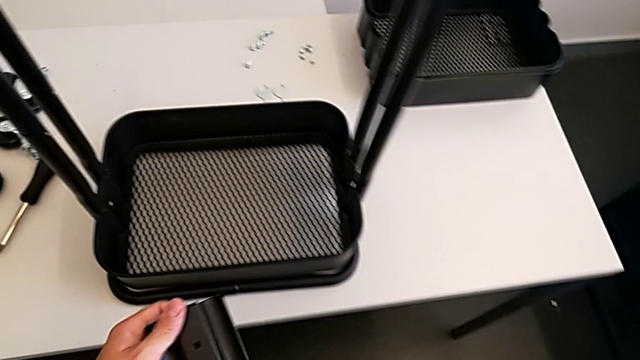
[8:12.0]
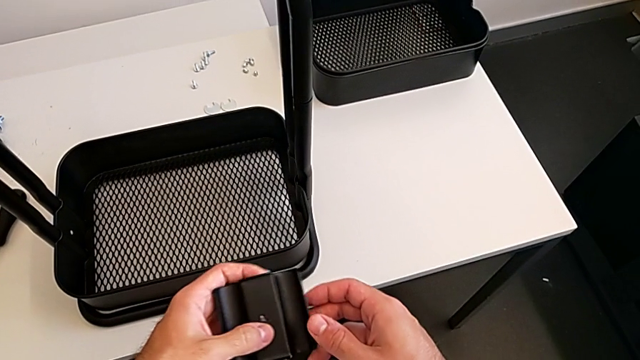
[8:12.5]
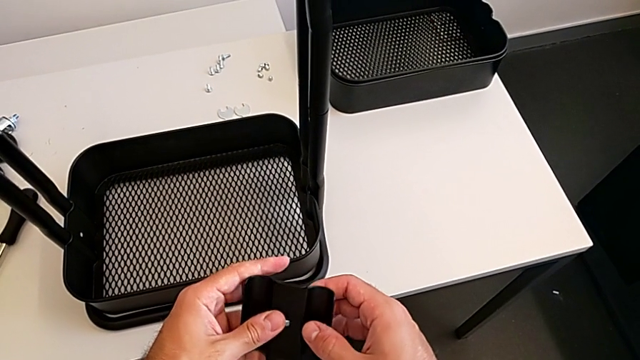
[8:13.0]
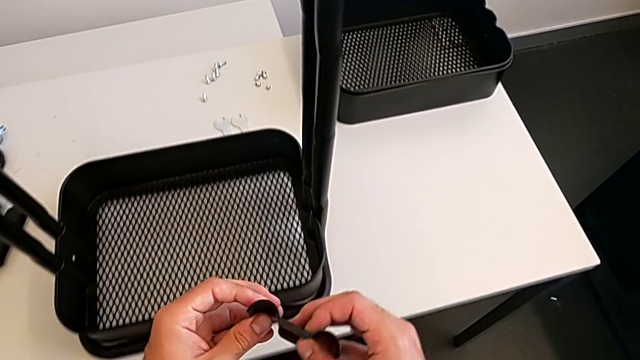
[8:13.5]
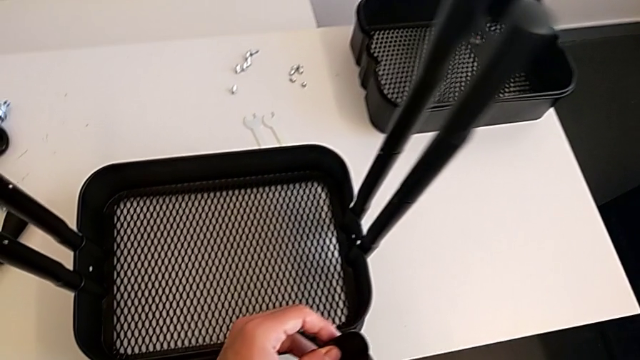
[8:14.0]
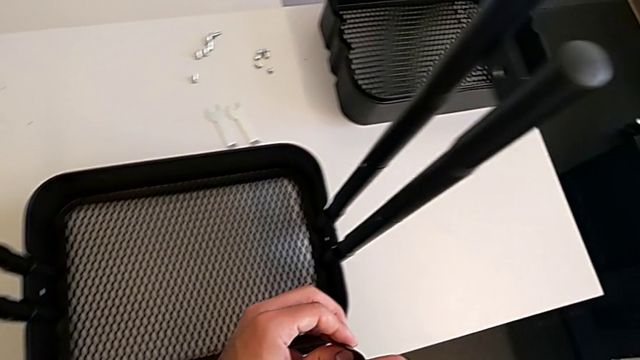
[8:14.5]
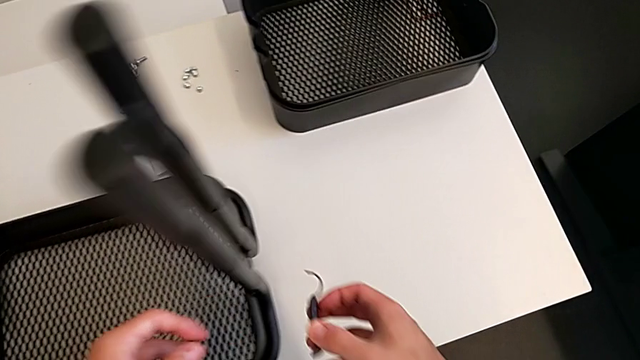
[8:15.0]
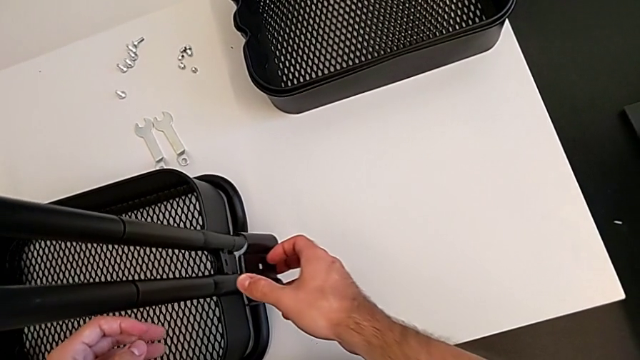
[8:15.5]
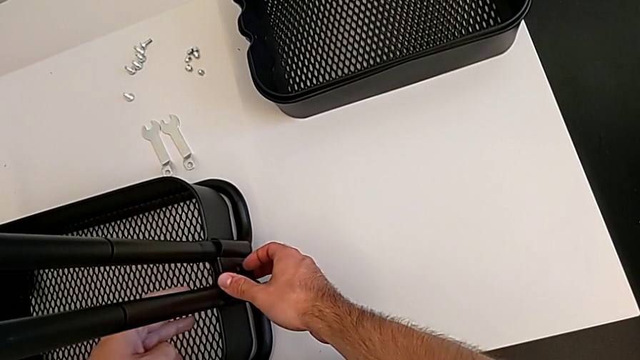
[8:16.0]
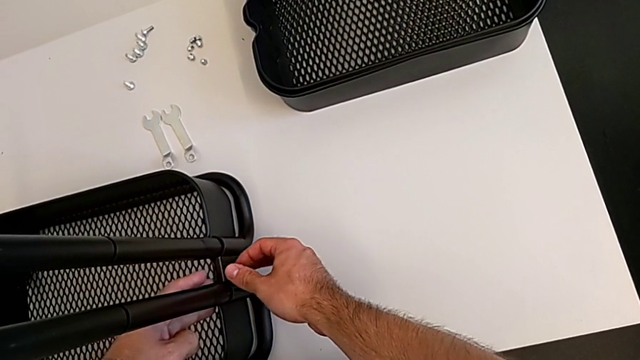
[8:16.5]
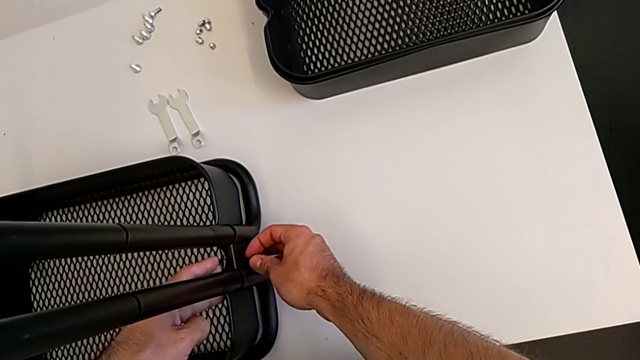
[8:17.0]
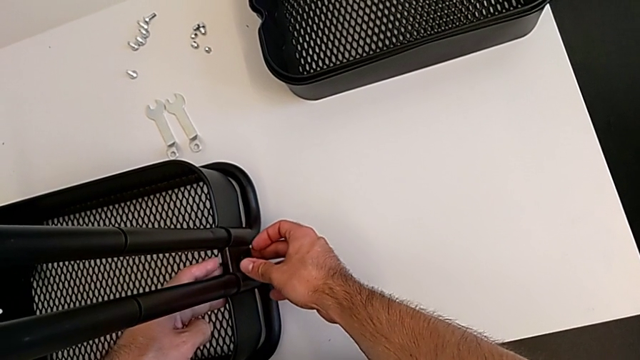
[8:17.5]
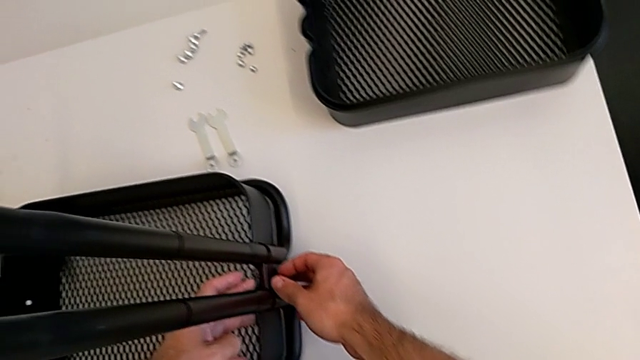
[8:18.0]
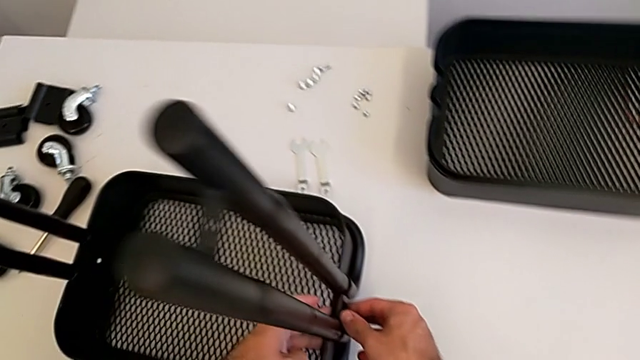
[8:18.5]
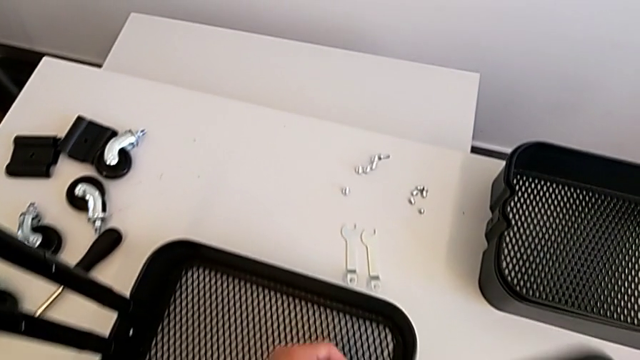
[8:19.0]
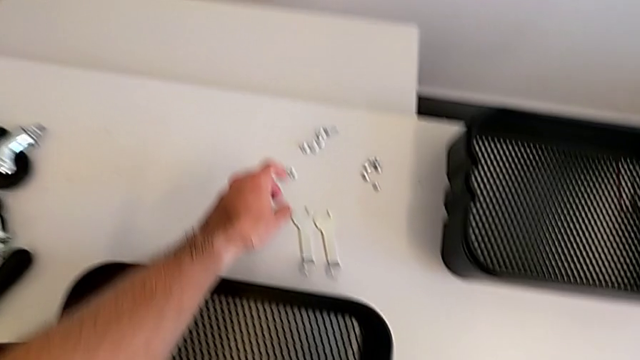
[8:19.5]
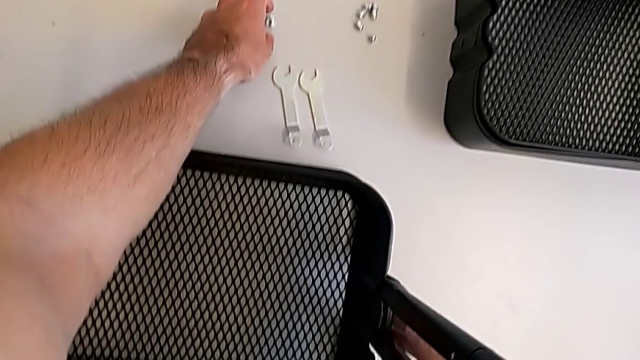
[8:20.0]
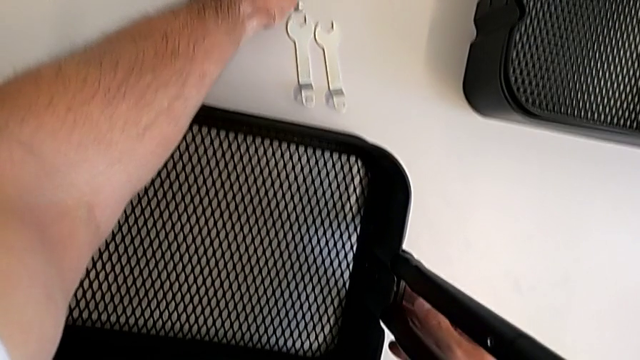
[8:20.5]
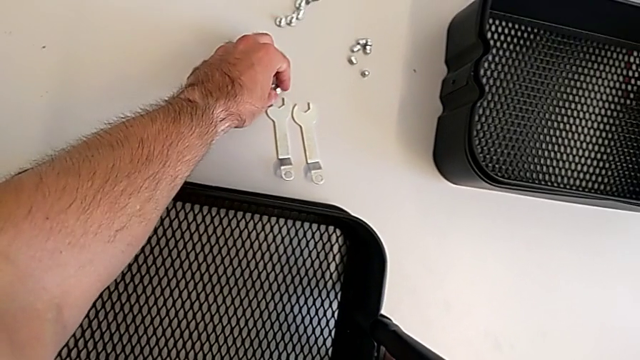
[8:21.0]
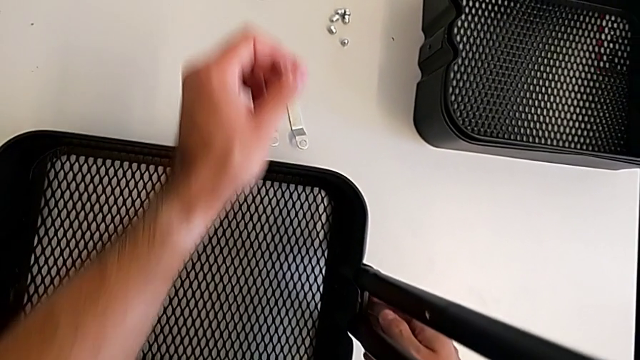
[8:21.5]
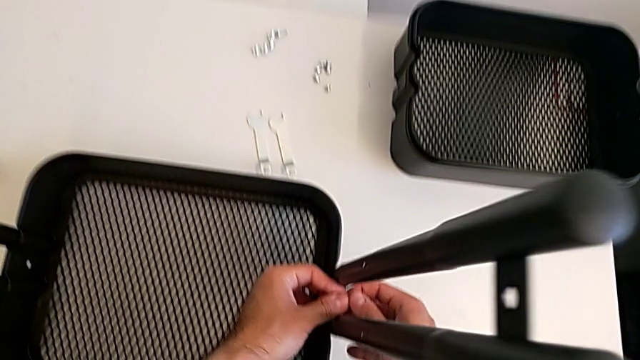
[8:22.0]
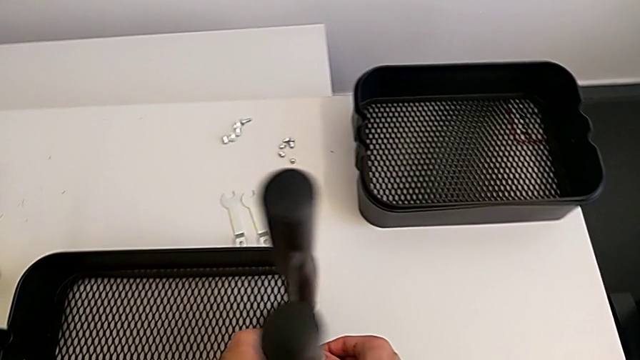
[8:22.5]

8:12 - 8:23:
The camera wearer is screwing the first bracket of the bottom grid tray. They approach the bottom bracket, stack the bracket and grab the hexagon cap nut.

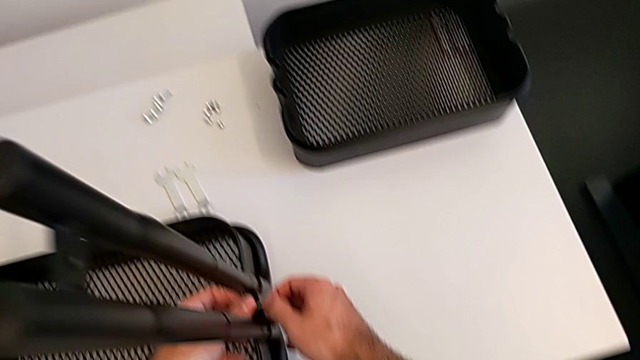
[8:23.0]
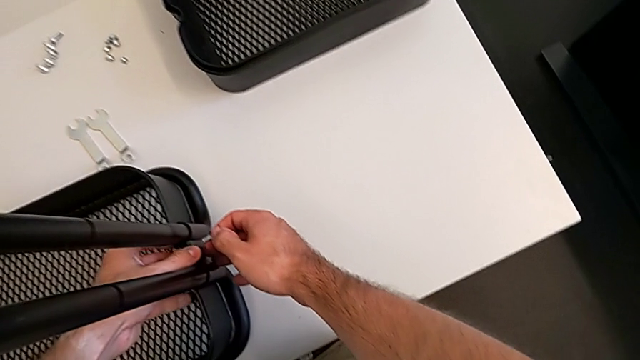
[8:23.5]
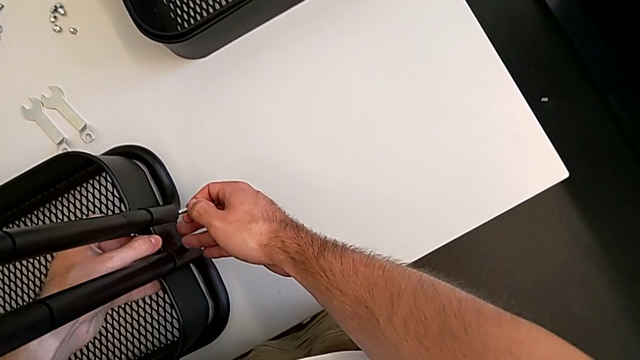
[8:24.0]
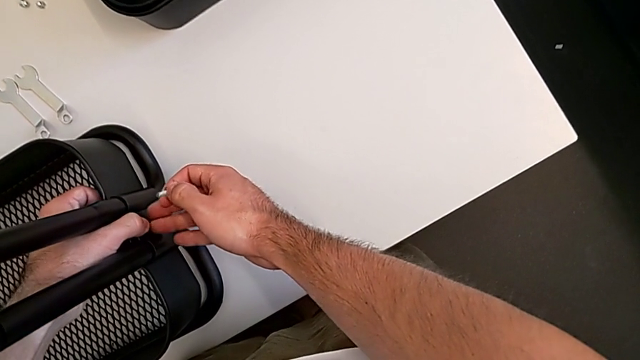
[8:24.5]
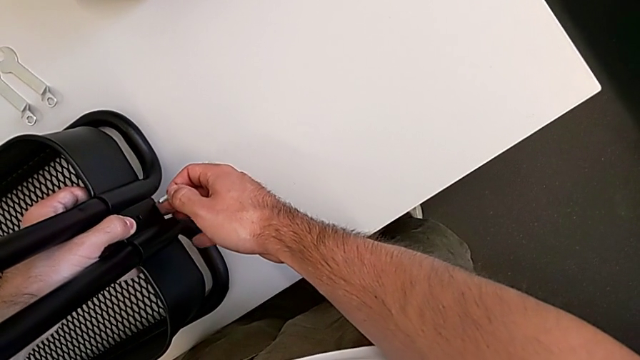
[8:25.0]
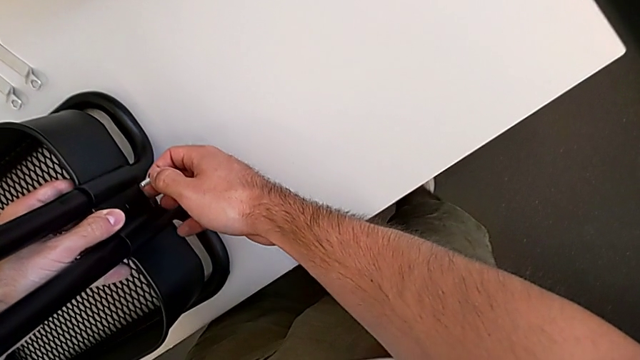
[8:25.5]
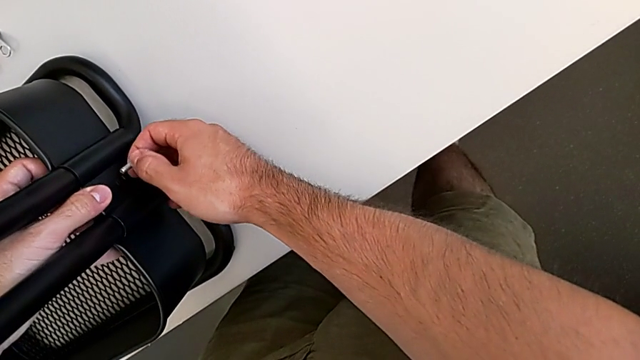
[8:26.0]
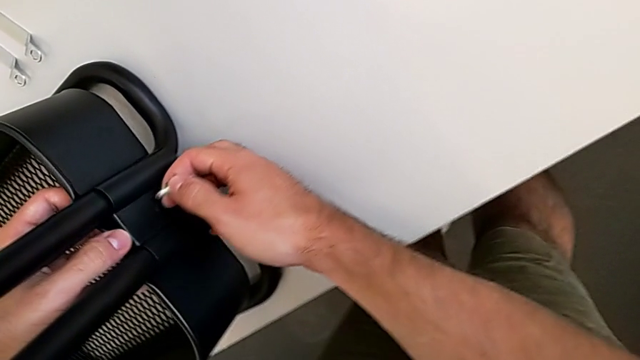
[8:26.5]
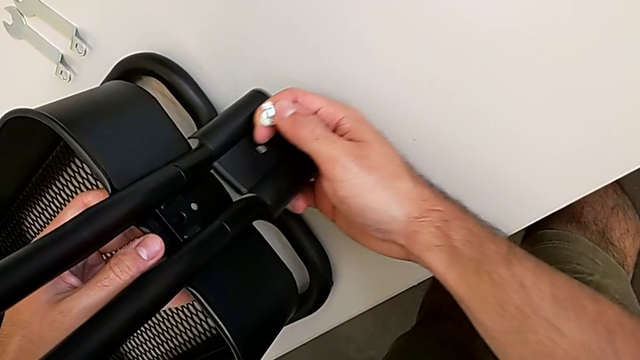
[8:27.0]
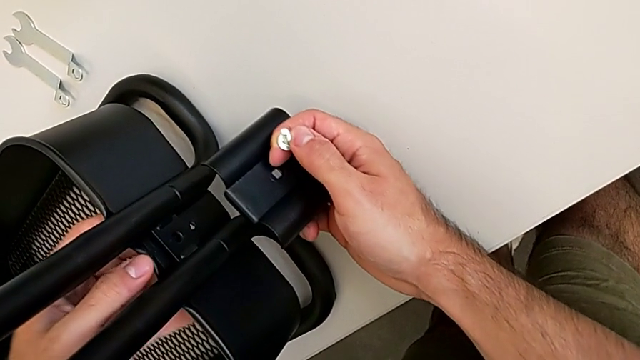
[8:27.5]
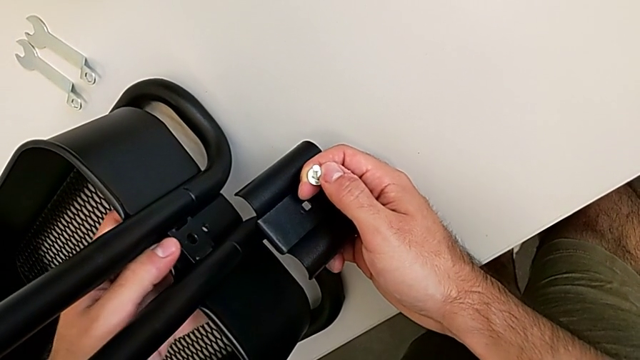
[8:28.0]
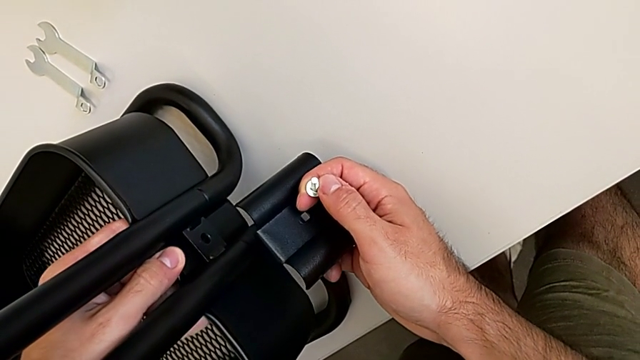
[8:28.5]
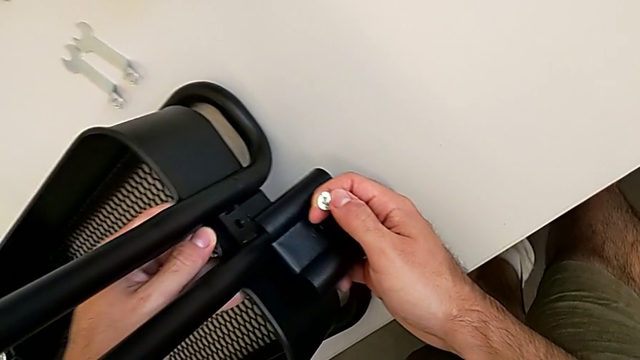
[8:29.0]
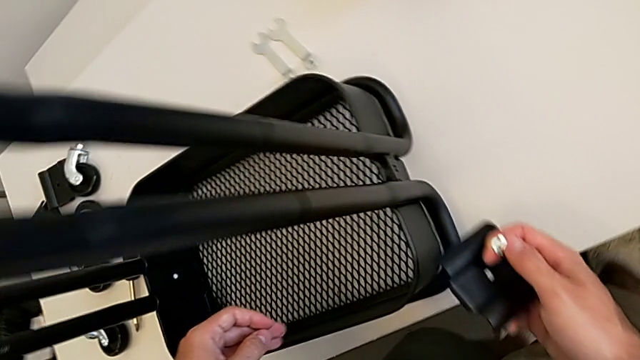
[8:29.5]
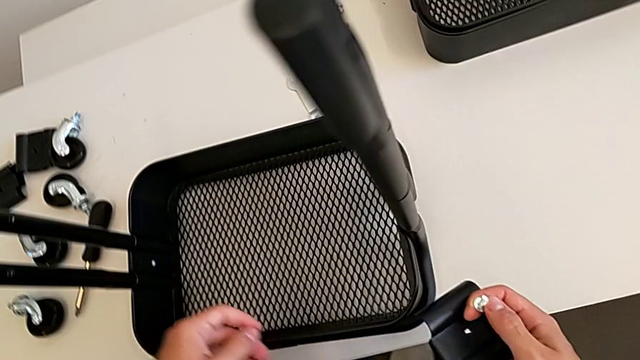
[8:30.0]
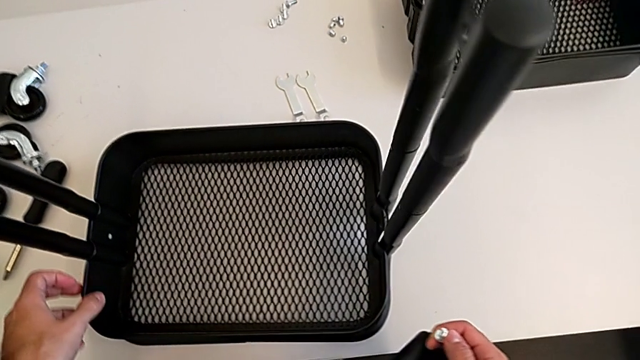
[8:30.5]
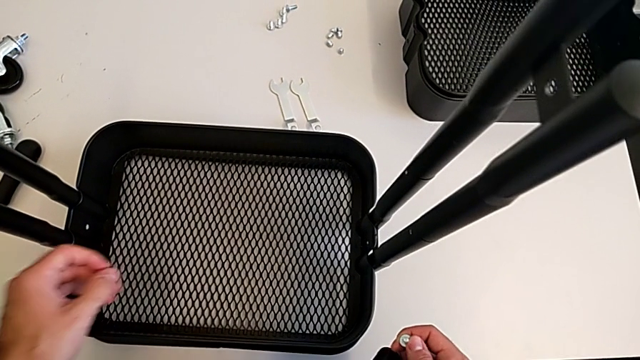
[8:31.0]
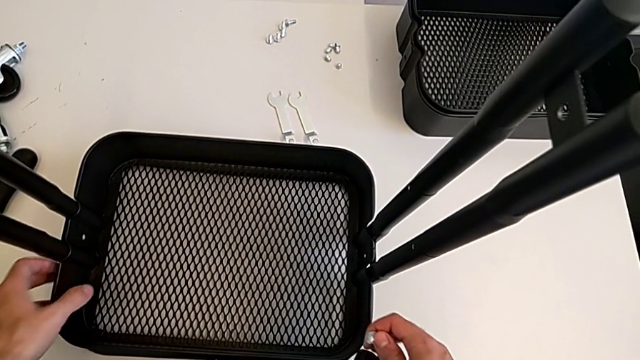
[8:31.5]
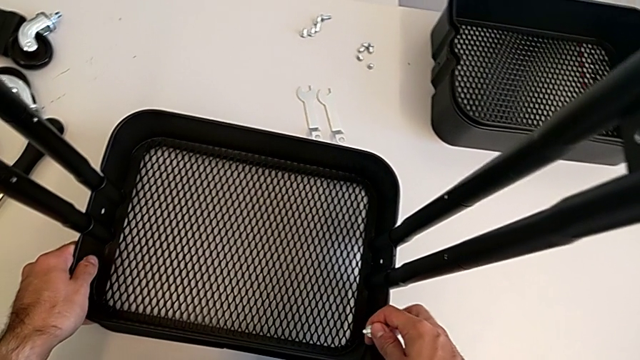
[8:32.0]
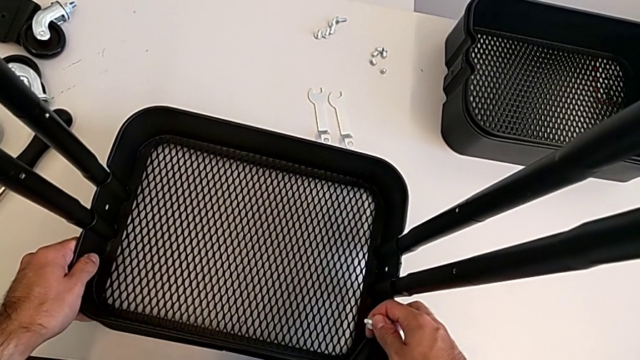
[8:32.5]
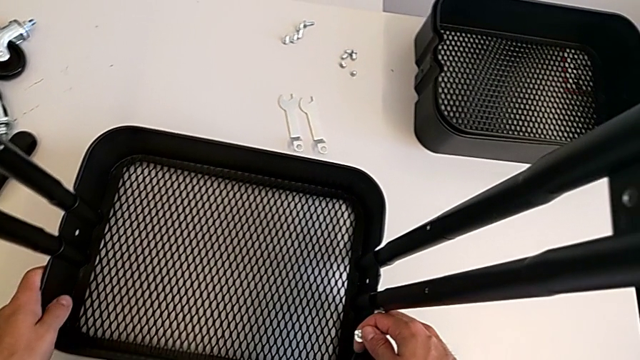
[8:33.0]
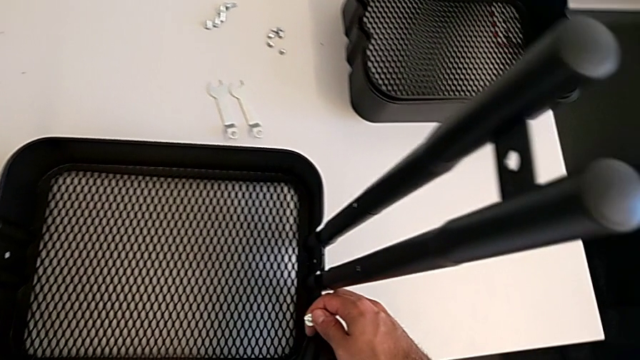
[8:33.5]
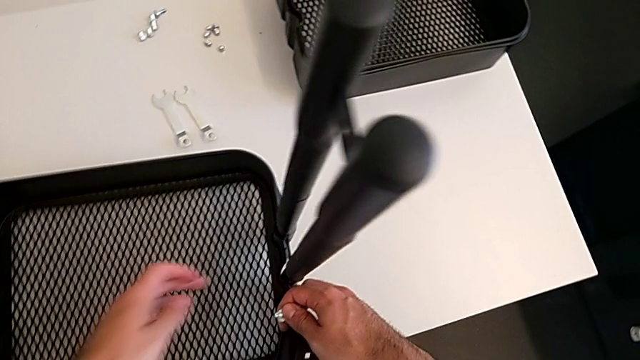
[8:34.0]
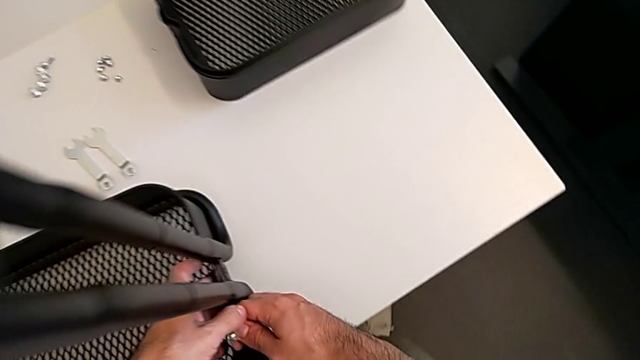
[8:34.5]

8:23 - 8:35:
The camera wearer is screwing the first bracket of the bottom grid tray. They inspect the hexagon cap nut and begin to insert the bracket.
